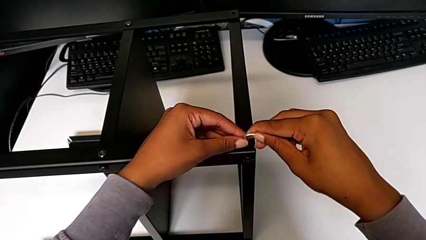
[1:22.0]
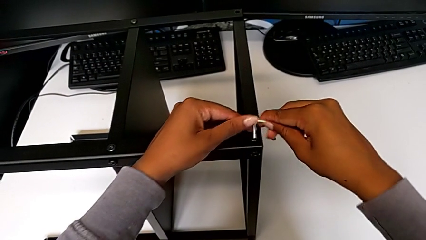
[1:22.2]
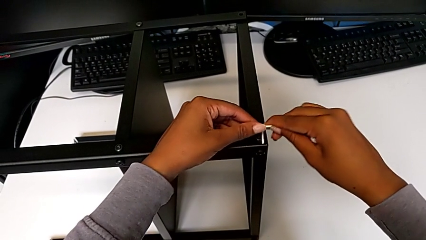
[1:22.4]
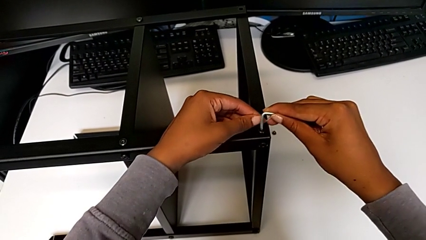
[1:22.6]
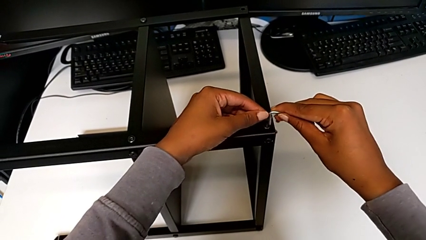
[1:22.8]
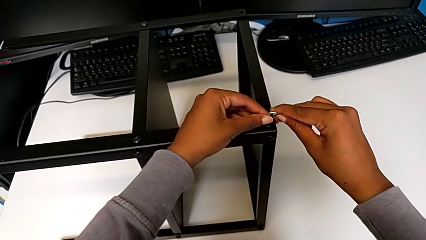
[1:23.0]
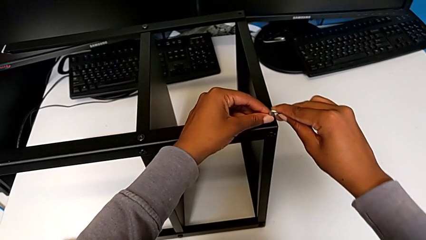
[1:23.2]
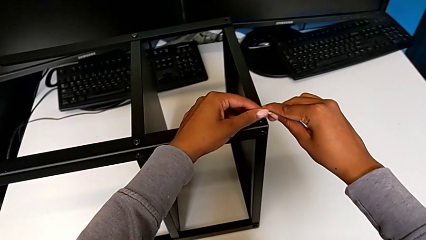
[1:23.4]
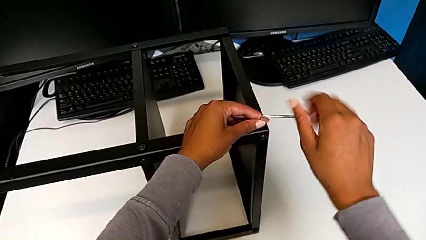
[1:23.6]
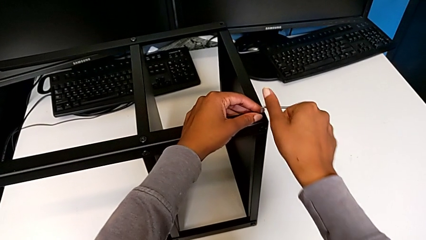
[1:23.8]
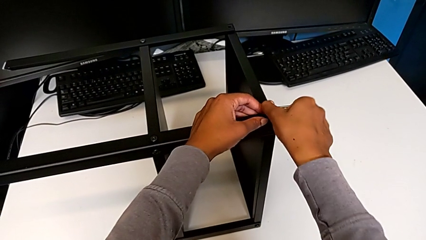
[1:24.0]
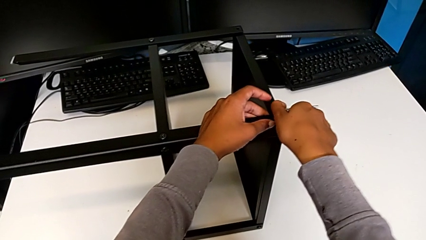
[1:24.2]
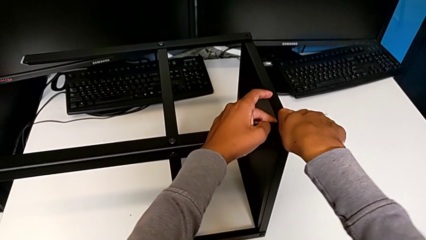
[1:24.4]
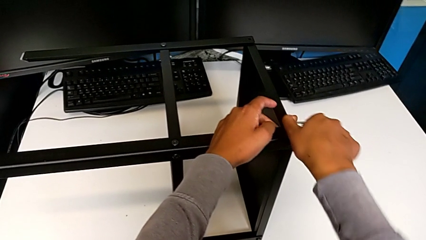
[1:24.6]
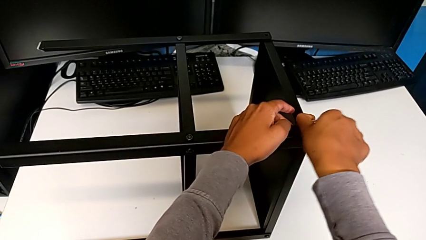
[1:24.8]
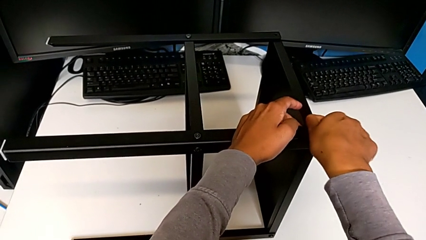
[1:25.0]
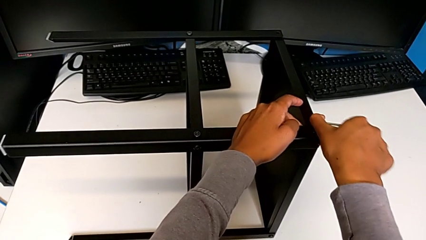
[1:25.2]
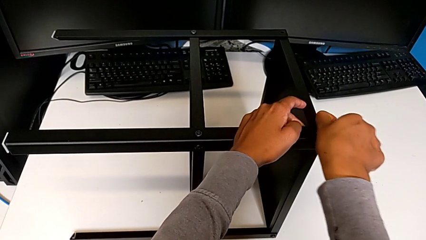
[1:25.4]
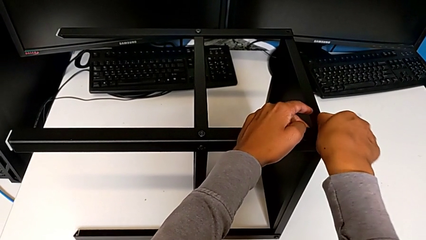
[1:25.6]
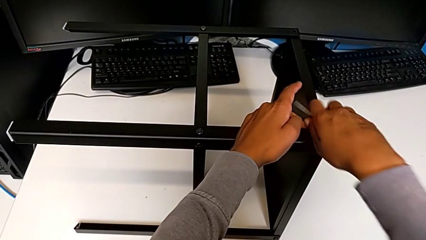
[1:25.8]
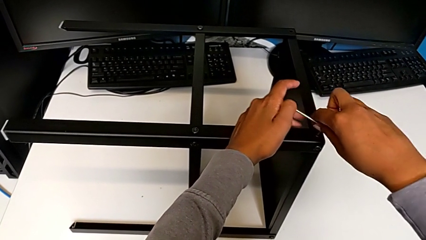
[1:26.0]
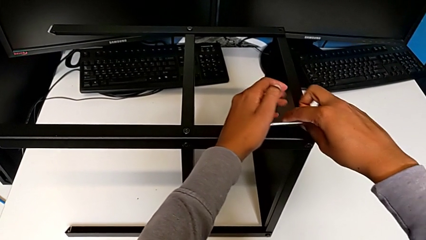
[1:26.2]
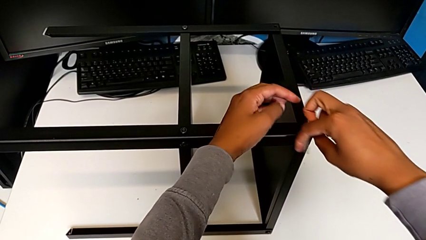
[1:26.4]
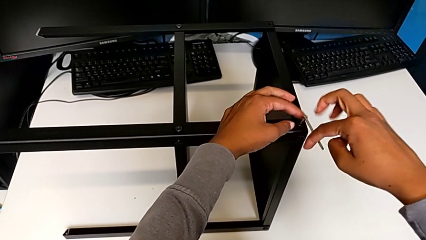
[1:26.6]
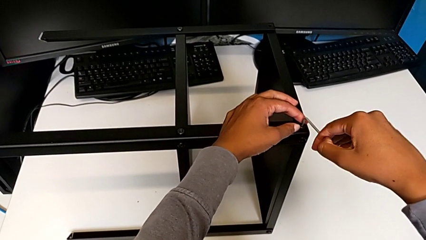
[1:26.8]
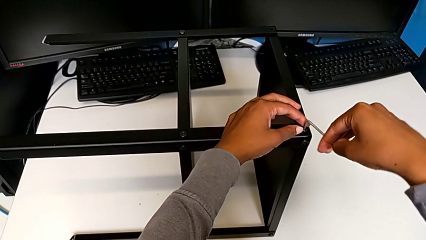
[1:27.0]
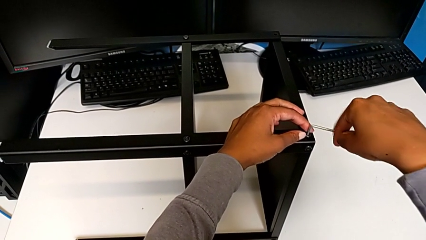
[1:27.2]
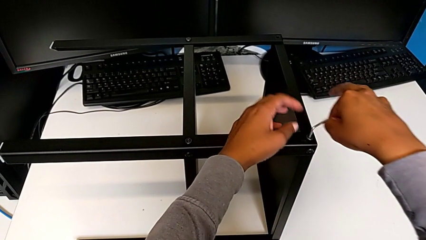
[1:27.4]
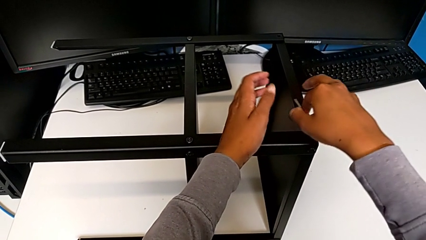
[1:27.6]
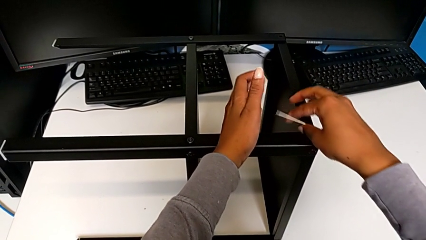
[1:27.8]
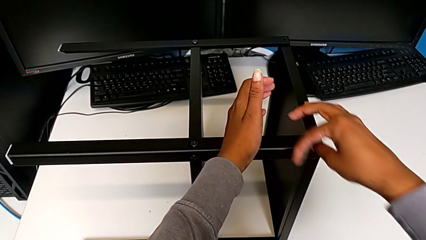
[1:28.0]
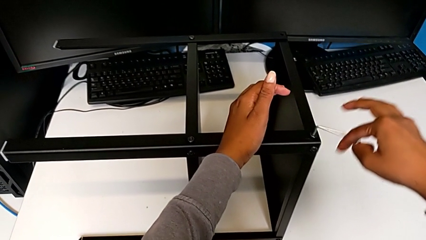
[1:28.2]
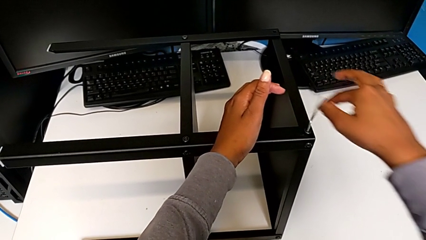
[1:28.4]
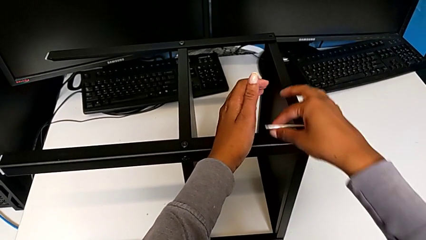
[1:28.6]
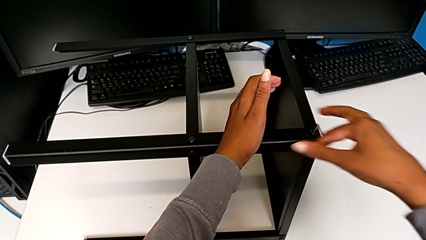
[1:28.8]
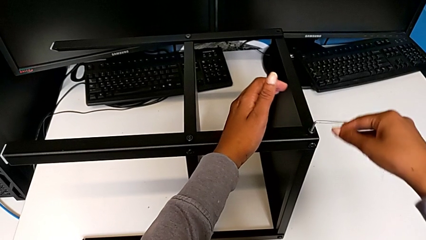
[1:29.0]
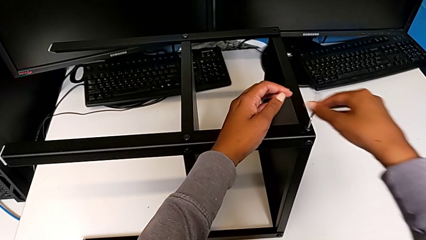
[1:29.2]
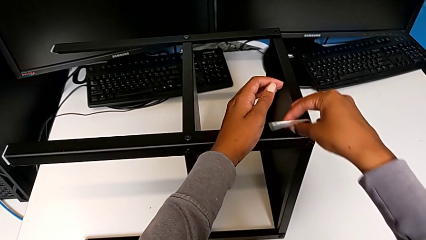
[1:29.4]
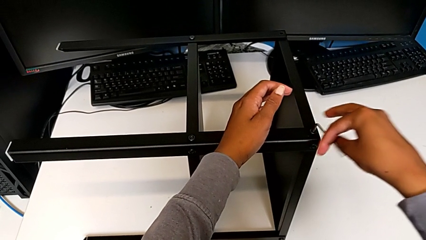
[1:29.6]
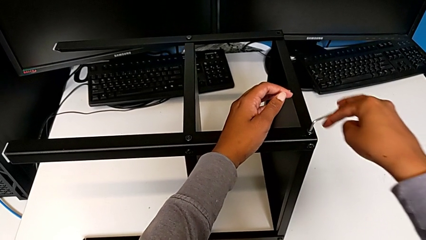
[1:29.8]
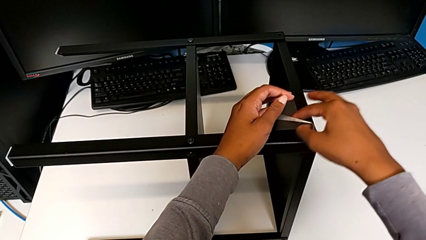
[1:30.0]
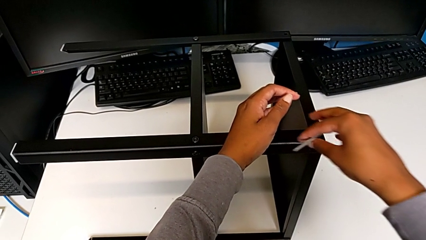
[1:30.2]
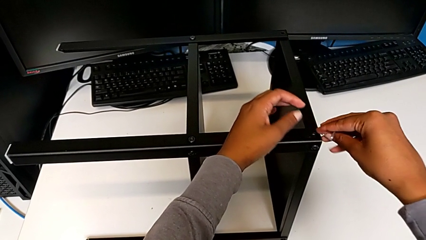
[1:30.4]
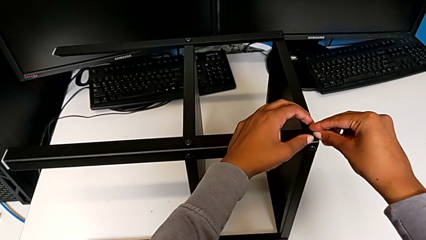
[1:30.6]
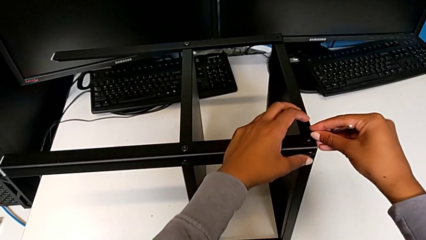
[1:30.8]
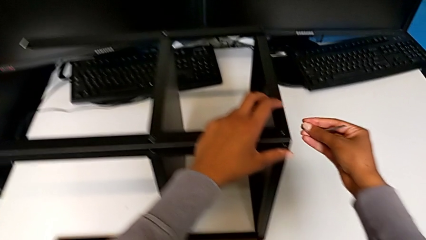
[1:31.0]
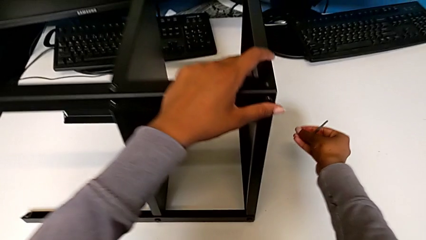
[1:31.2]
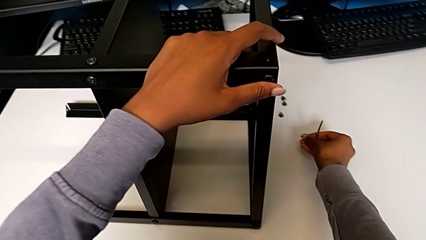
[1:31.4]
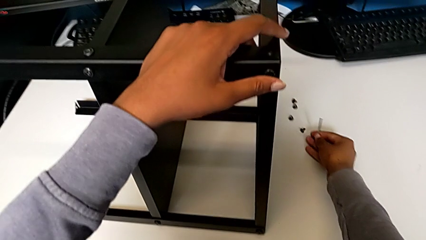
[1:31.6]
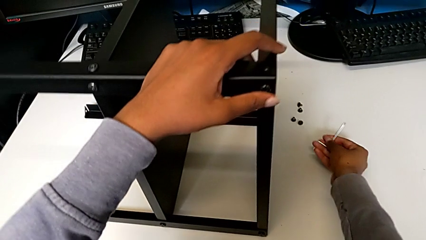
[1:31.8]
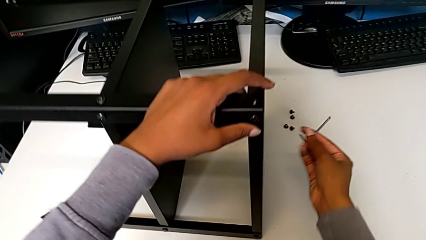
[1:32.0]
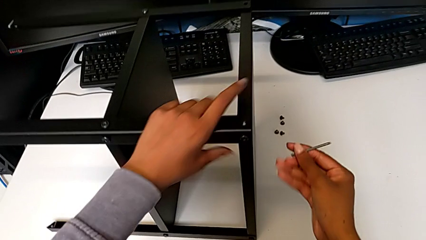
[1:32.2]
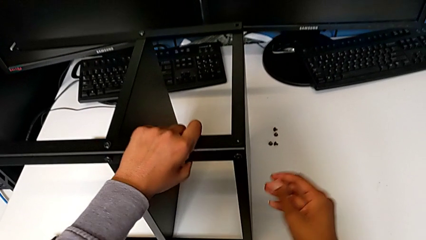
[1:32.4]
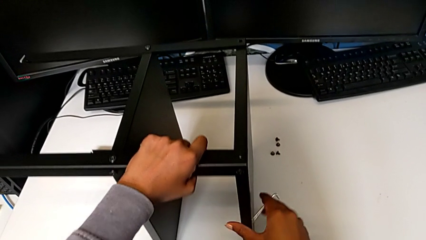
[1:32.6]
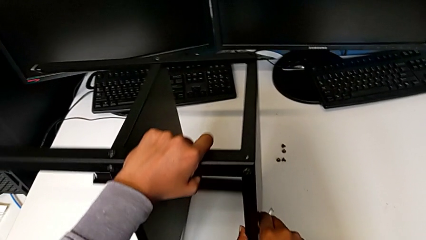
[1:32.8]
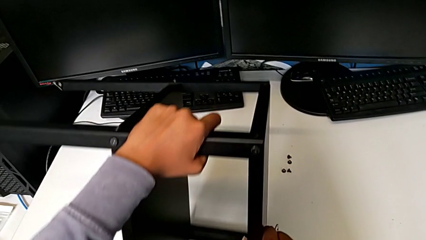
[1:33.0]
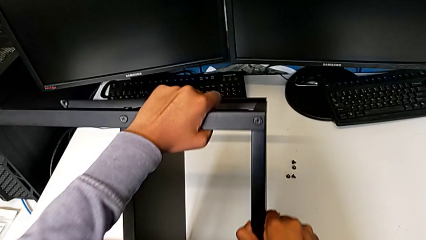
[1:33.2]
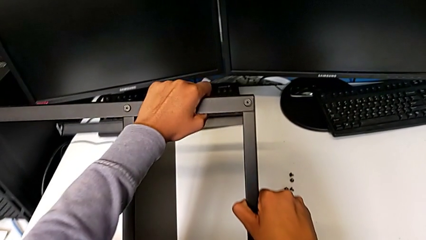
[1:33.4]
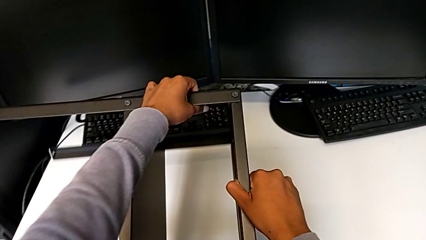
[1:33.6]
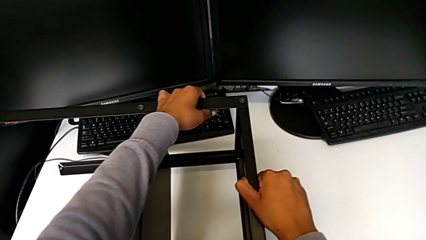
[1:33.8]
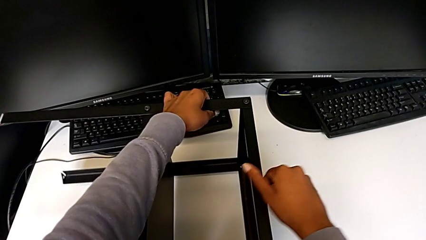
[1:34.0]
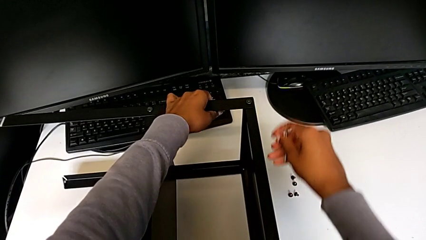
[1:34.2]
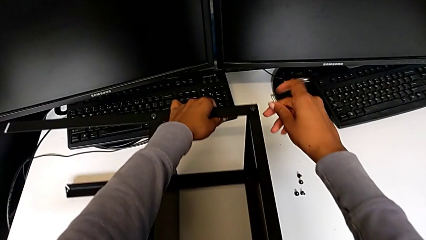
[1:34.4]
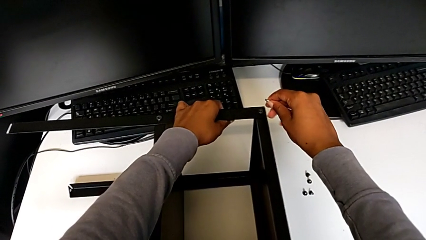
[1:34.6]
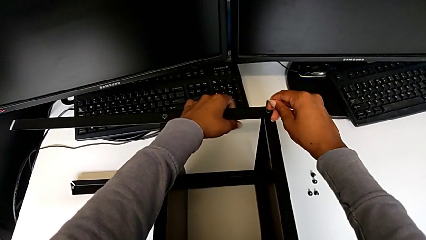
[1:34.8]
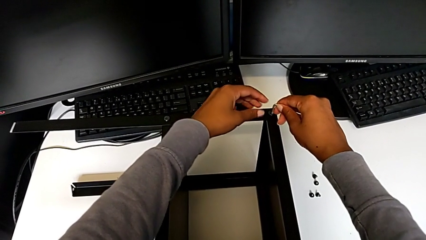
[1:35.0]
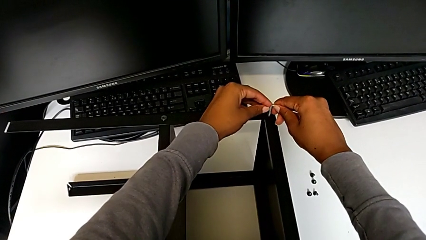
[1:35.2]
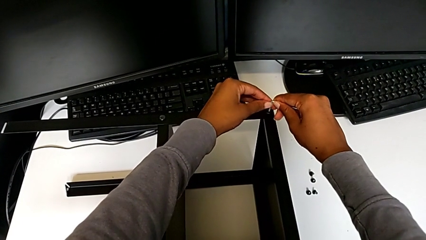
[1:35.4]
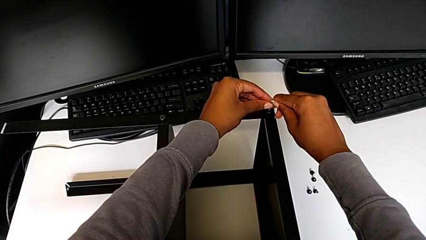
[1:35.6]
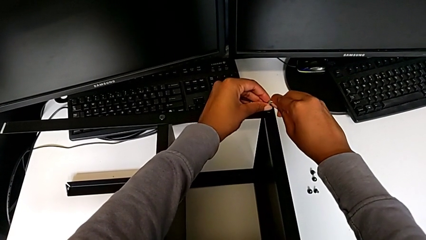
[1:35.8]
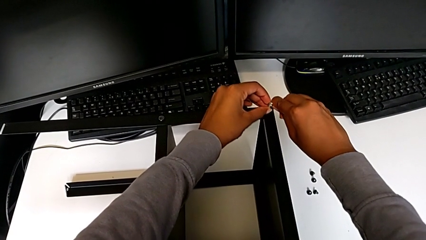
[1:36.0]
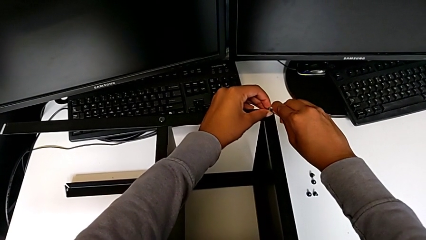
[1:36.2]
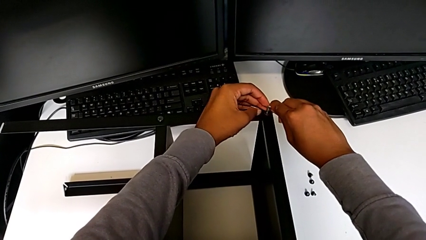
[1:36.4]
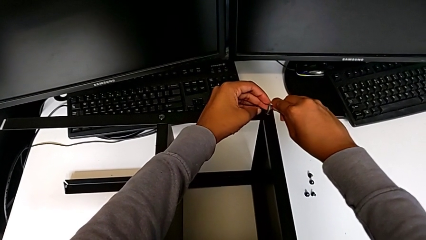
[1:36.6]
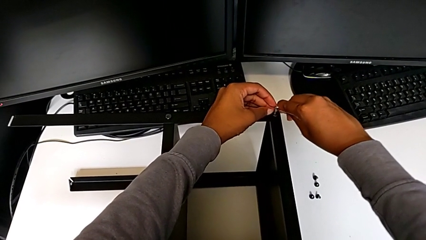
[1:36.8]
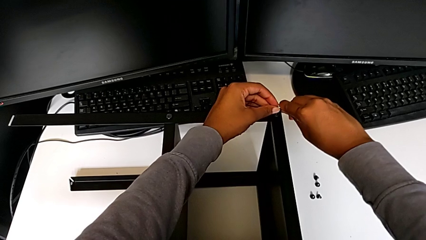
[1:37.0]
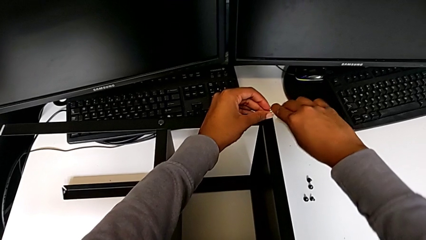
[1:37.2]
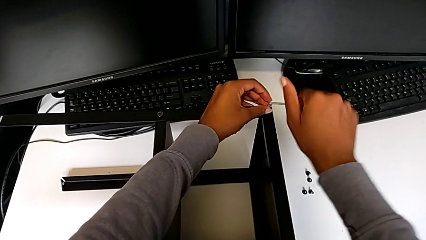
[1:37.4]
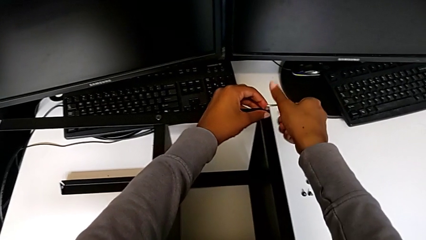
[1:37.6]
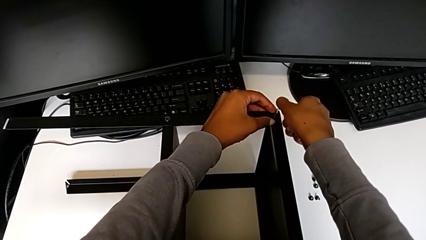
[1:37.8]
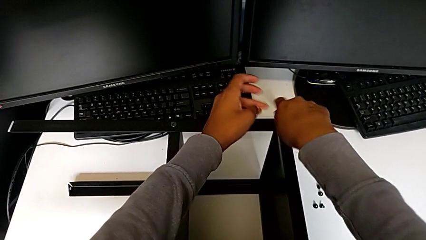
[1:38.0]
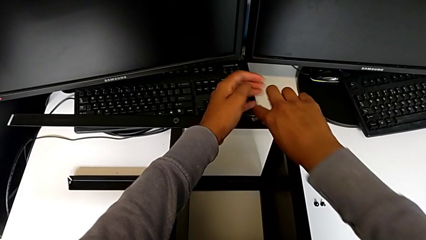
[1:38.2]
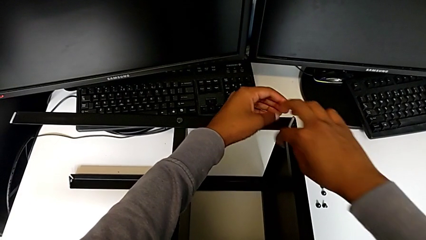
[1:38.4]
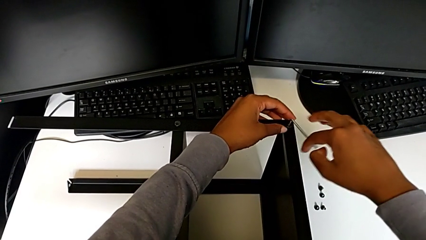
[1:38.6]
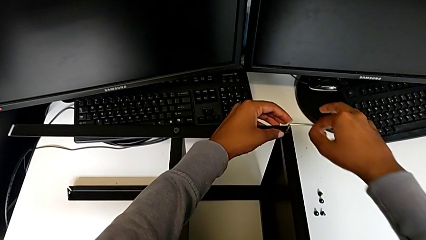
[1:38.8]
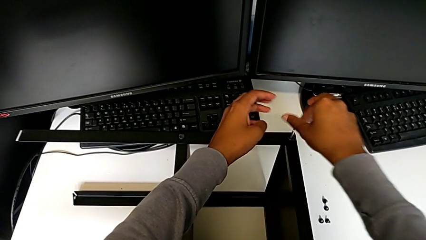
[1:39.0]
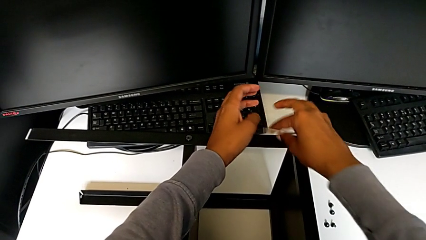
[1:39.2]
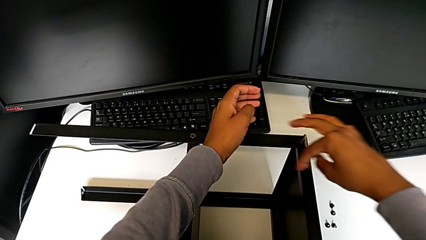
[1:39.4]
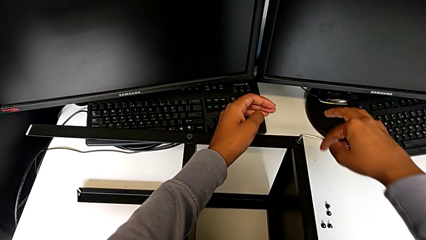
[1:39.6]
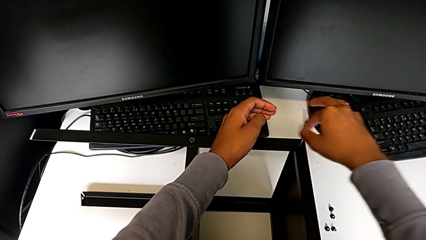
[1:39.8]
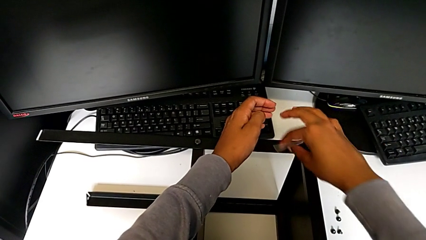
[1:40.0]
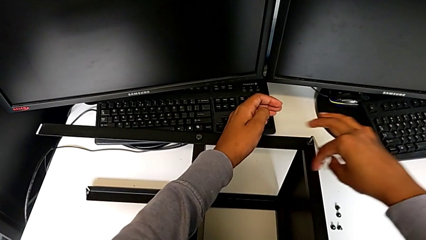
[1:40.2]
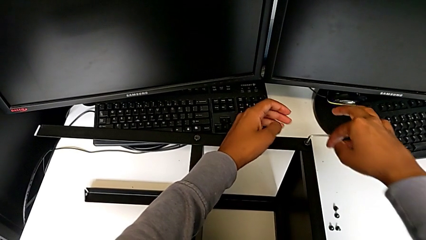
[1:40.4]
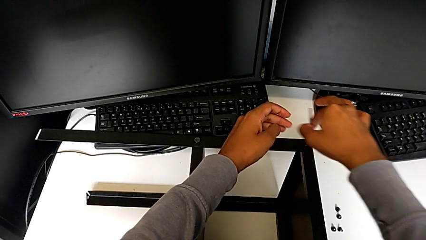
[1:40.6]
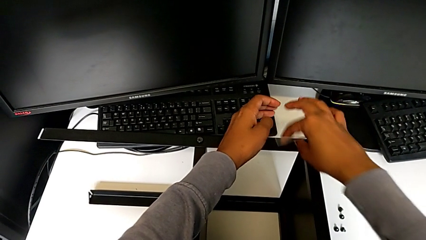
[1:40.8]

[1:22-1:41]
The camera wearer is disassembling the screws from the table. They insert the Allen wrench, unscrew the hex socket head, disassemble it, place it, rotate the nightstand, insert the Allen wrench and begin to unscrew the hex socket head.
